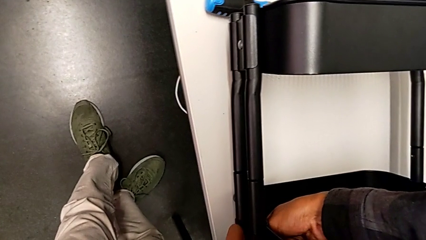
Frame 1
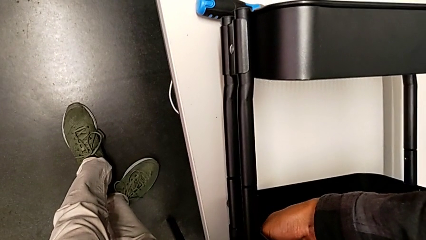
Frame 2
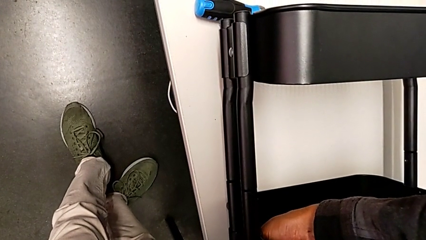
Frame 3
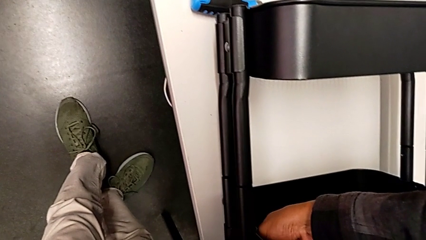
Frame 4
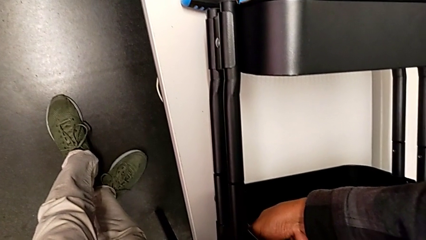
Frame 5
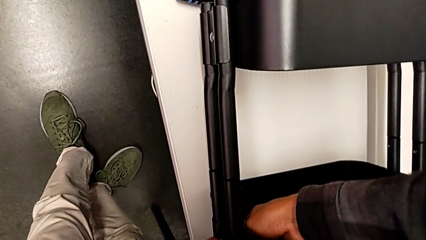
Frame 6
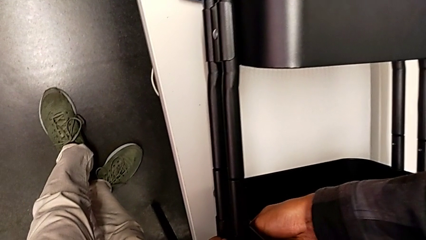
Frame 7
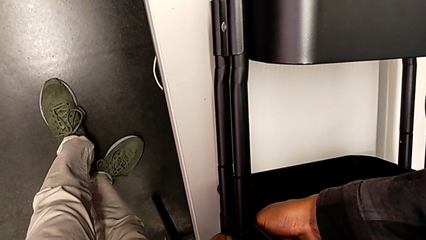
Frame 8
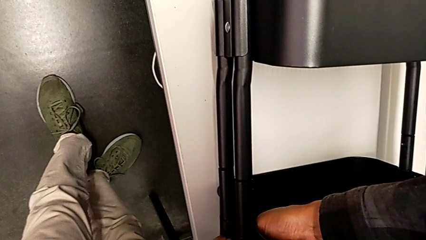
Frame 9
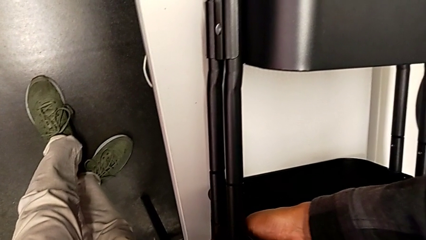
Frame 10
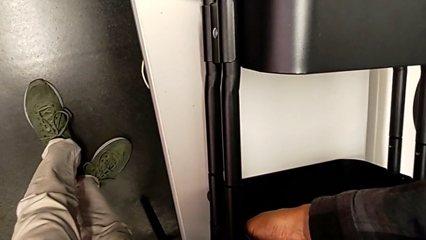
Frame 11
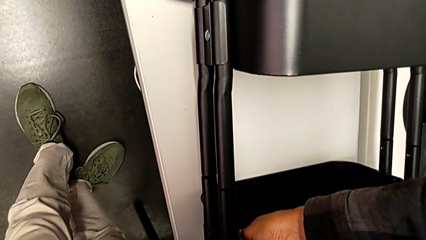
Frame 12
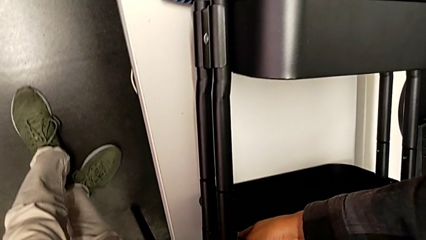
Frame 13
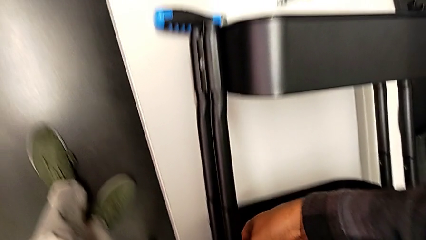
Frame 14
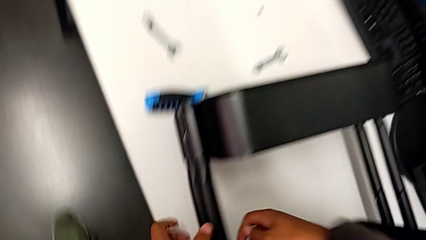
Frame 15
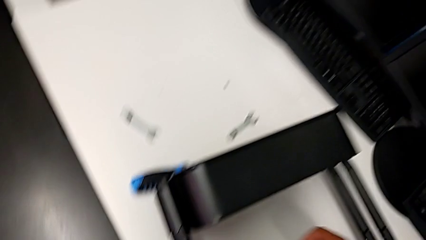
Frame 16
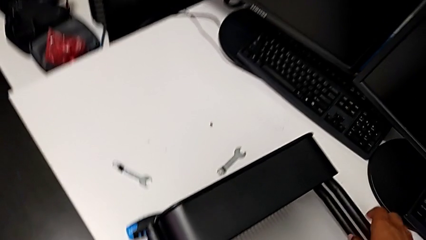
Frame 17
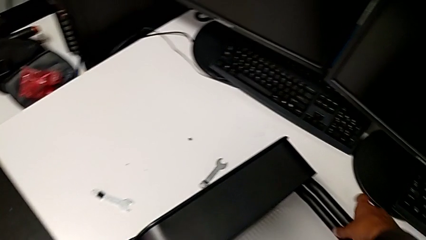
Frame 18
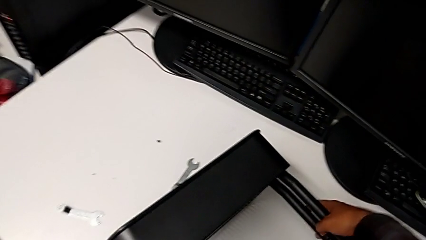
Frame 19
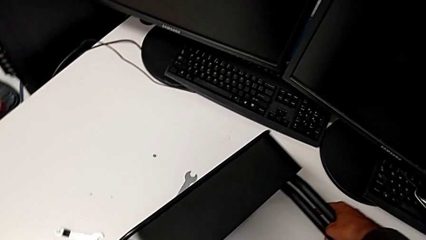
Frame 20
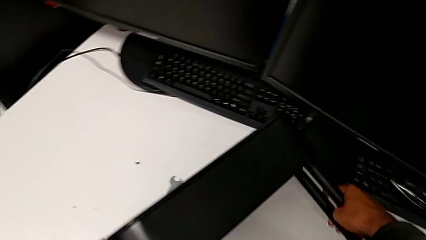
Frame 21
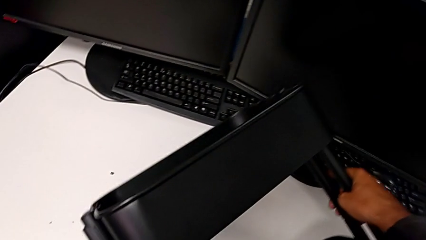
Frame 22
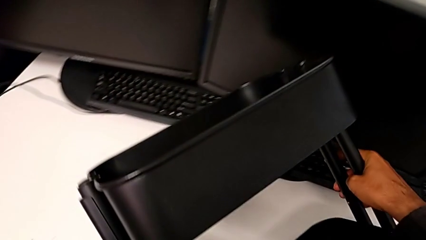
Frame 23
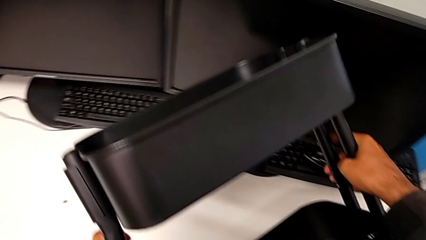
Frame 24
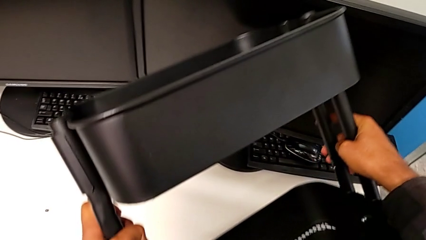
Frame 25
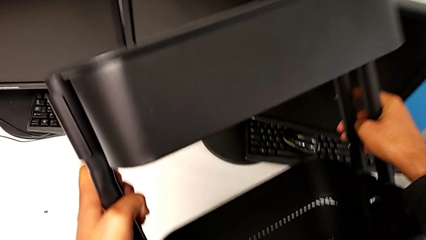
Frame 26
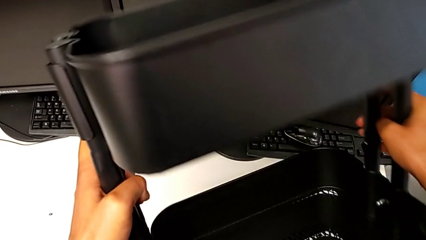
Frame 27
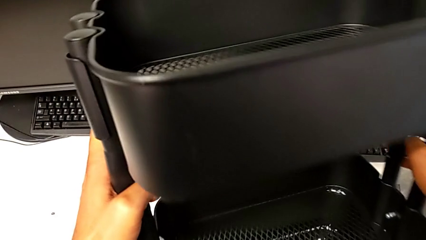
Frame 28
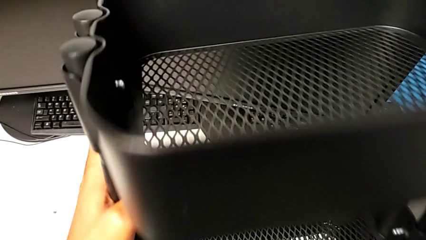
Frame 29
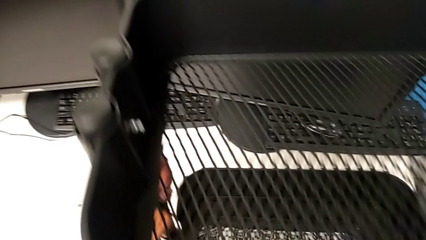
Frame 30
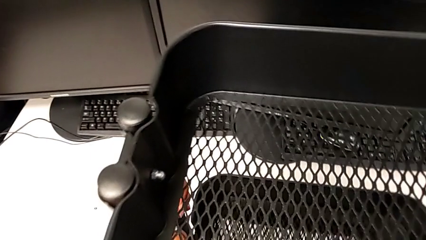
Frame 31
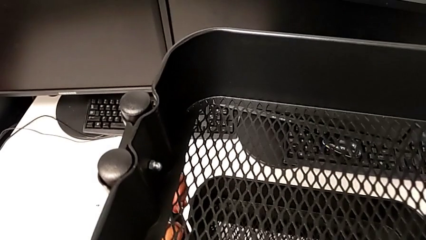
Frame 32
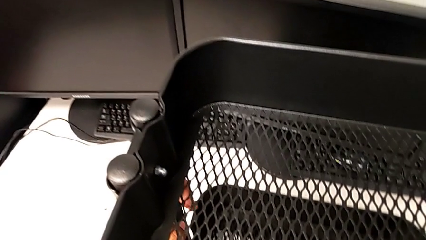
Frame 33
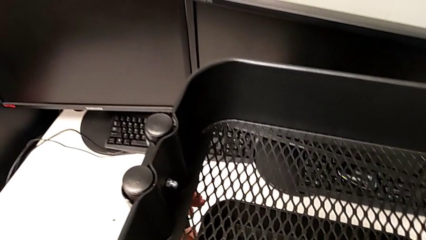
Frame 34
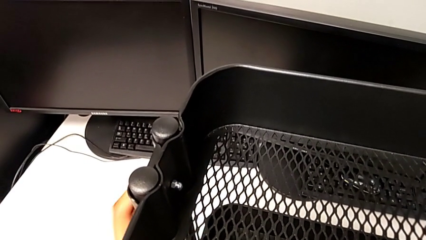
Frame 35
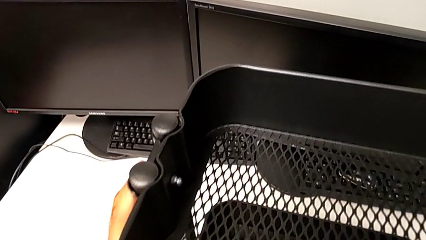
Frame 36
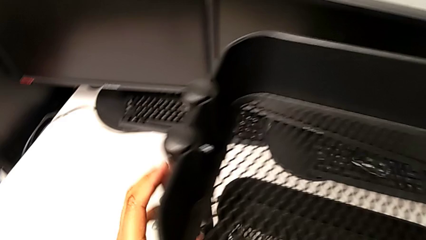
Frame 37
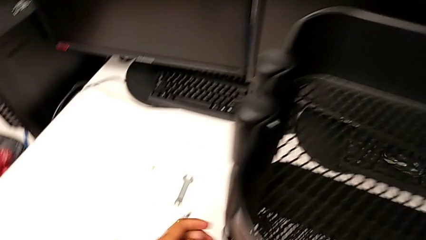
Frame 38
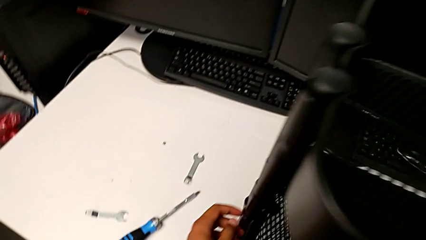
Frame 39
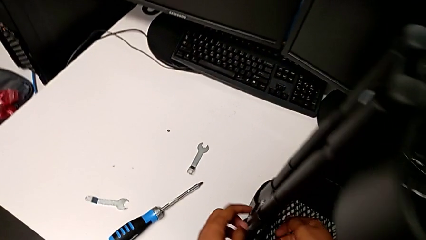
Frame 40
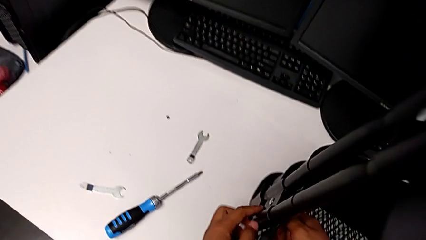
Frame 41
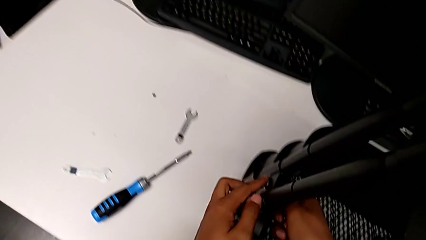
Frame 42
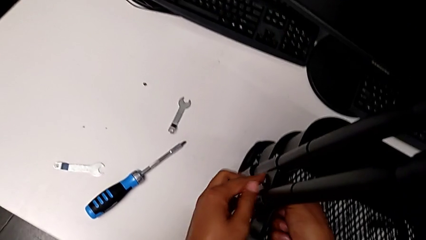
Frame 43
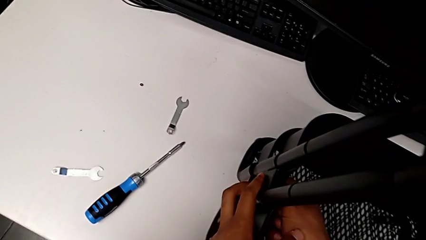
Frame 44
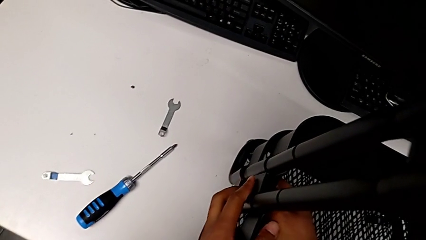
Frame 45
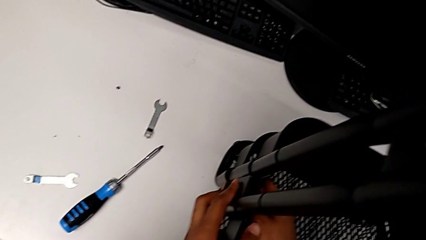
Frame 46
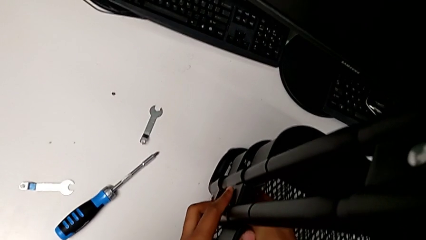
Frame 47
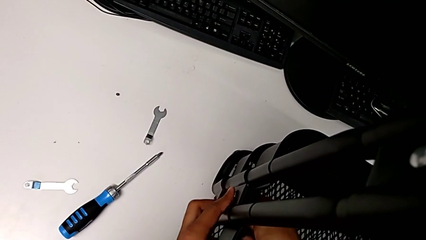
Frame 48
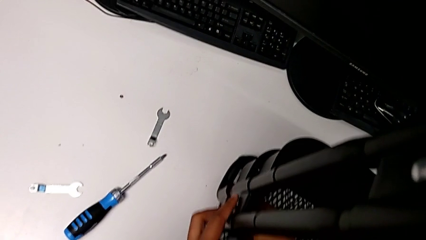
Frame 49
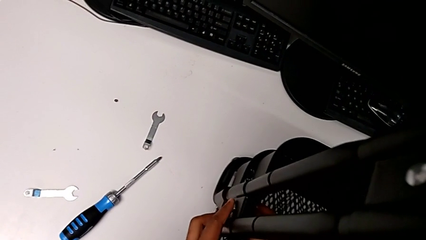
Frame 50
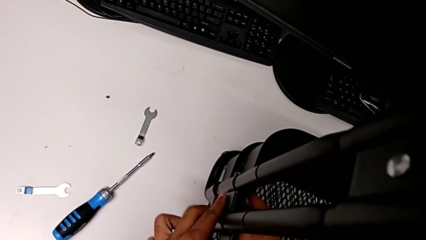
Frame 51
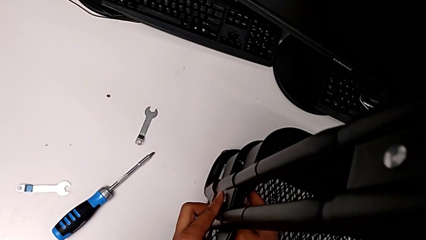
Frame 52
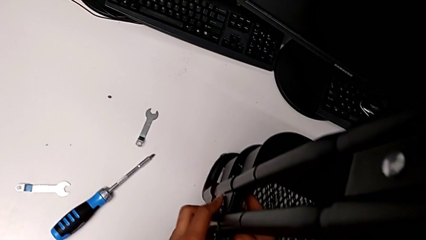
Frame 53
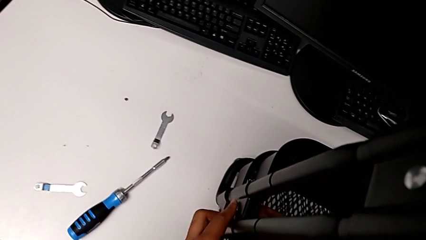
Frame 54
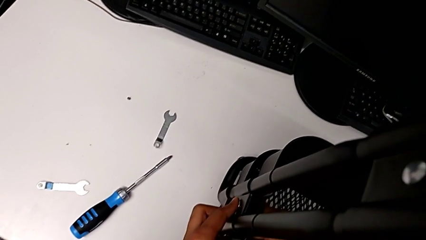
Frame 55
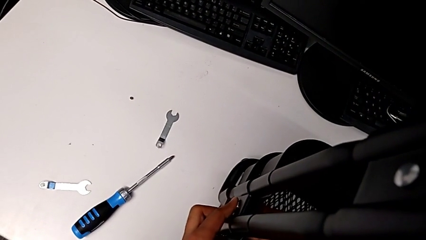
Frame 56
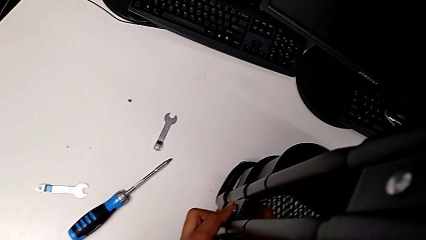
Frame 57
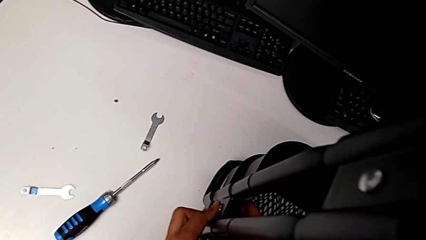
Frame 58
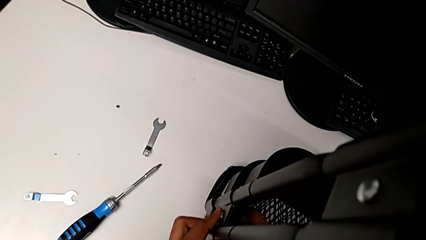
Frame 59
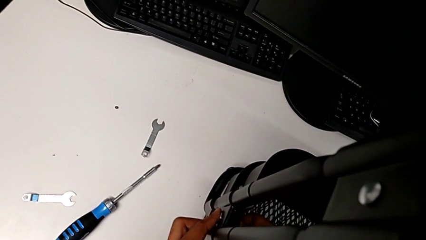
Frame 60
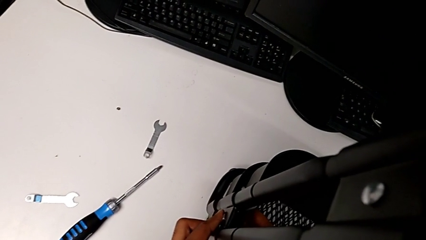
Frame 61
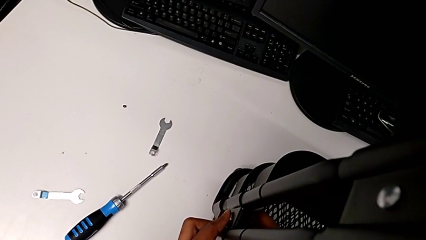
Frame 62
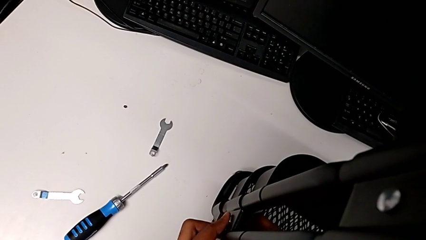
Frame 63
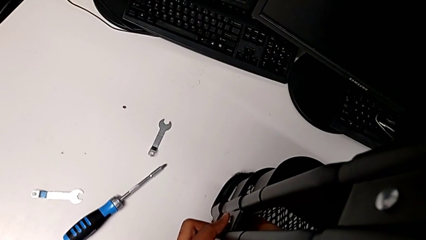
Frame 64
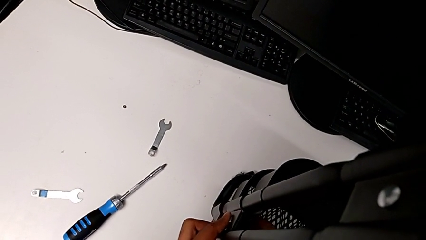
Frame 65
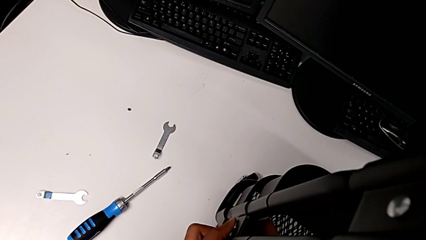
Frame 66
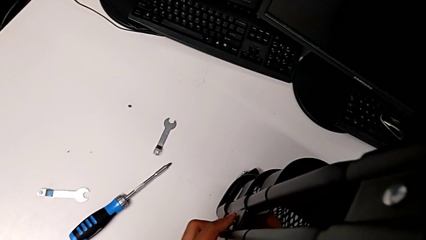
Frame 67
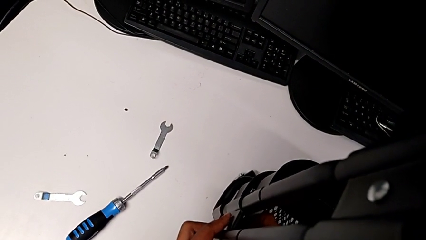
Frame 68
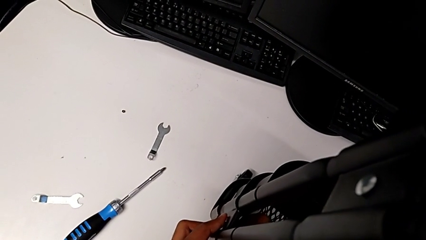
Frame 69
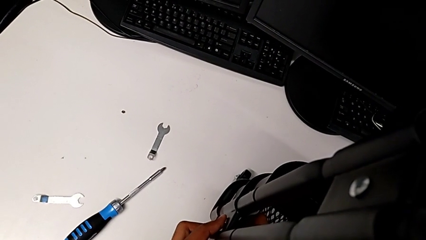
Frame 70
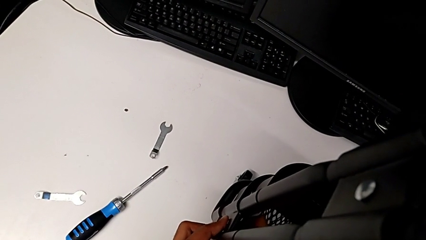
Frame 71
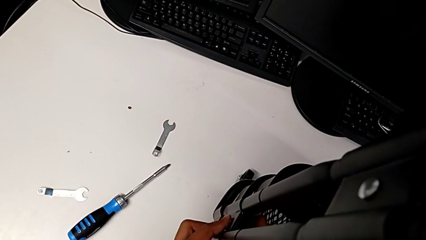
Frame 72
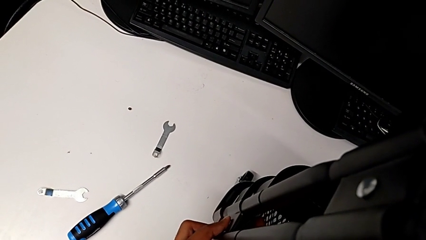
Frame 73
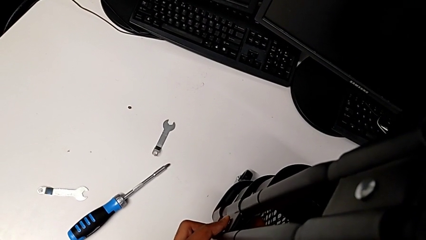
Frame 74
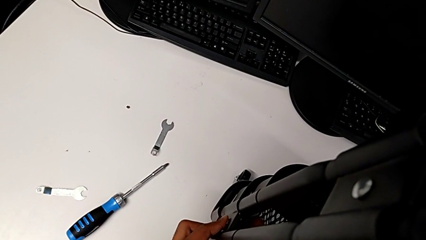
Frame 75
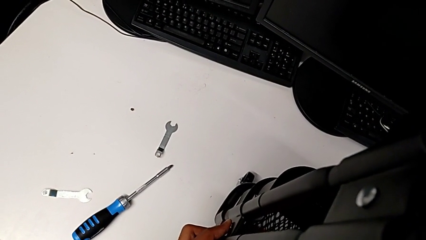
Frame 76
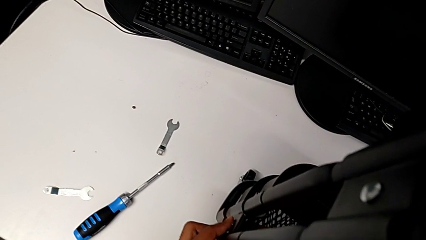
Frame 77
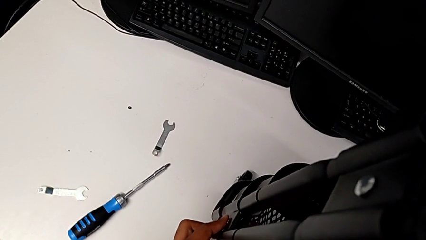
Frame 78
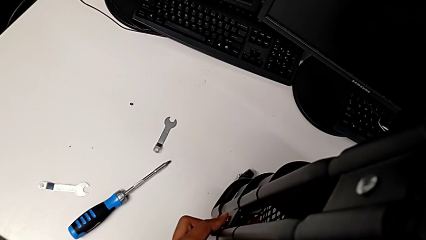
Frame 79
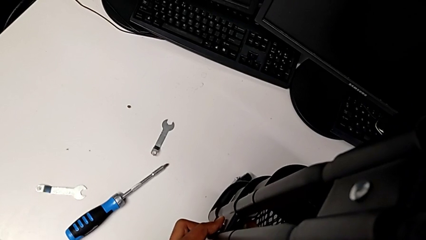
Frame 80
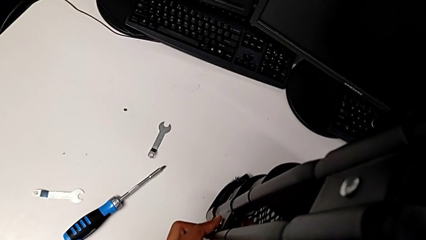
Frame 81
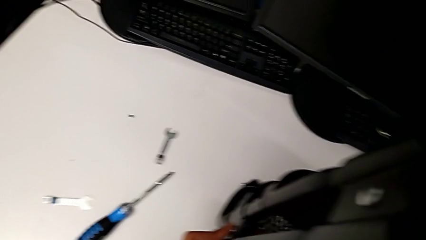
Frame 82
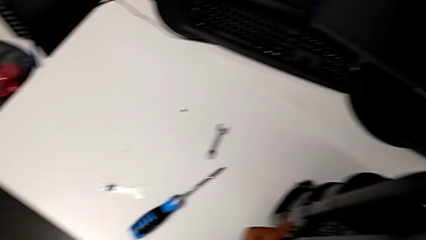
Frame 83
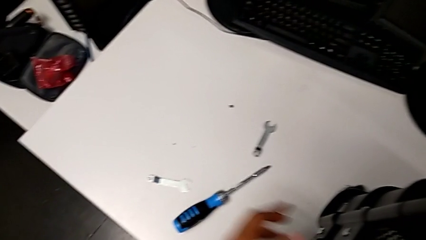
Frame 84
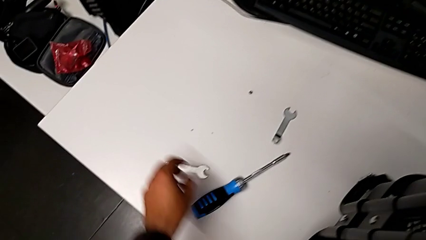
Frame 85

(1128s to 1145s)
The camera wearer is disassembling the left middle tray. They stand the utility cart and begin to unscrew the hexagon cap nut.
